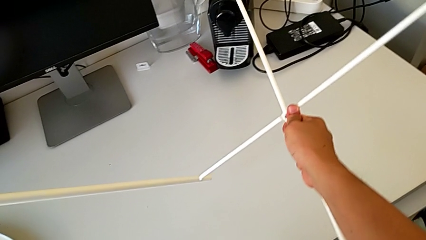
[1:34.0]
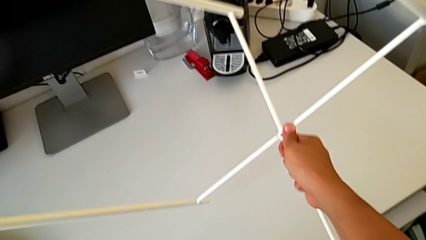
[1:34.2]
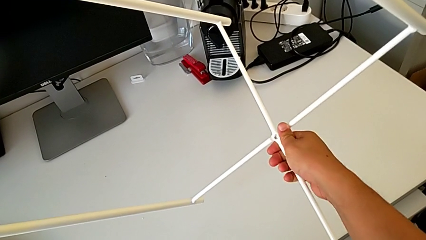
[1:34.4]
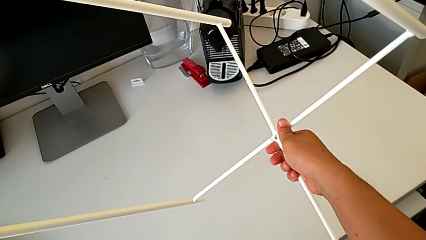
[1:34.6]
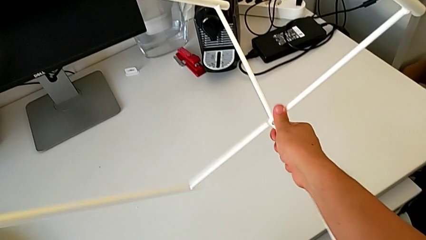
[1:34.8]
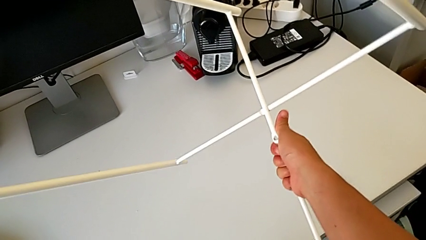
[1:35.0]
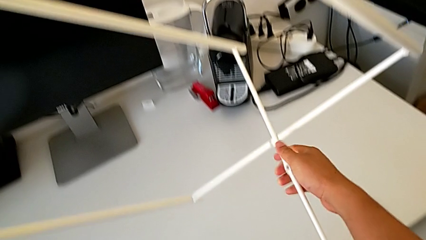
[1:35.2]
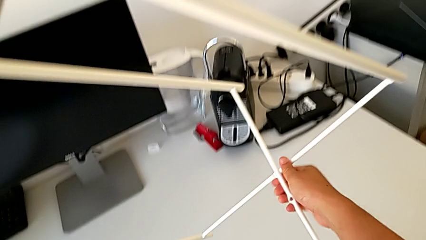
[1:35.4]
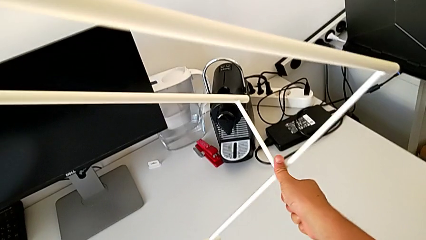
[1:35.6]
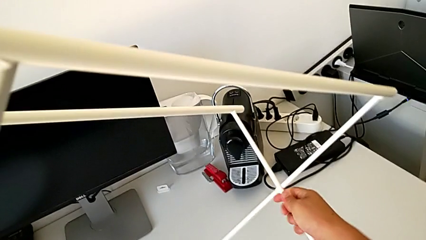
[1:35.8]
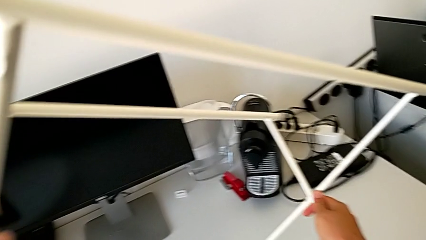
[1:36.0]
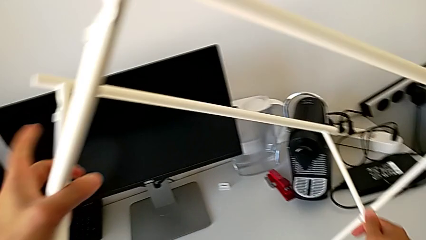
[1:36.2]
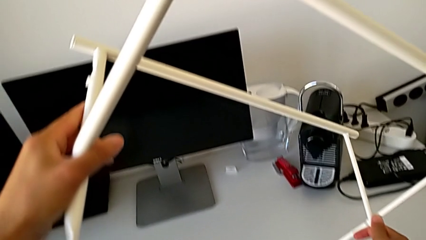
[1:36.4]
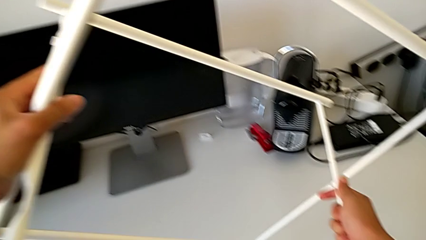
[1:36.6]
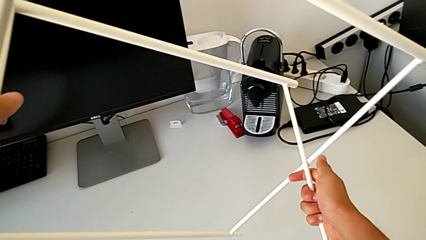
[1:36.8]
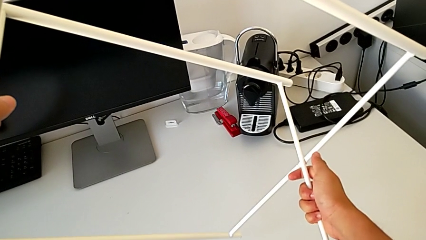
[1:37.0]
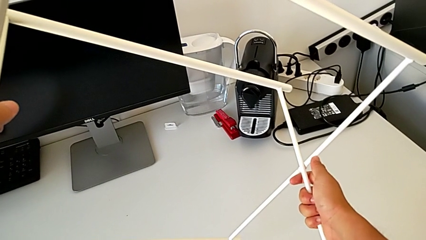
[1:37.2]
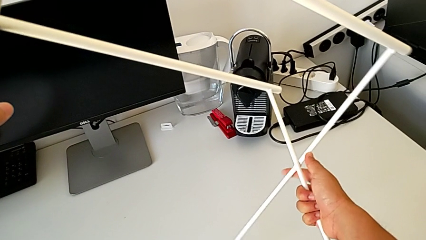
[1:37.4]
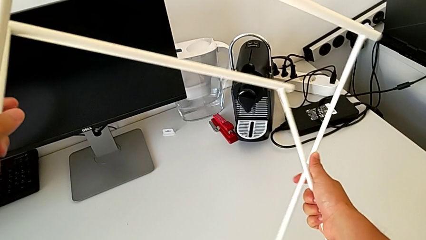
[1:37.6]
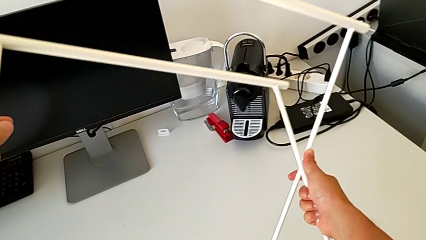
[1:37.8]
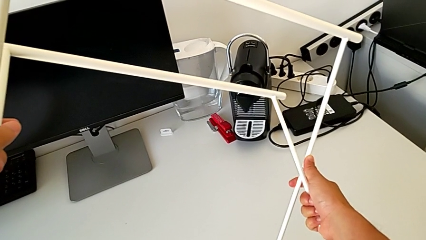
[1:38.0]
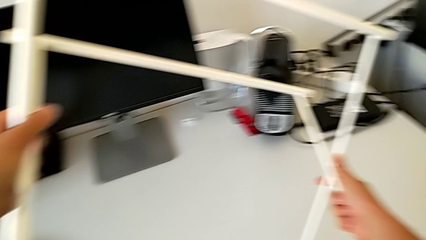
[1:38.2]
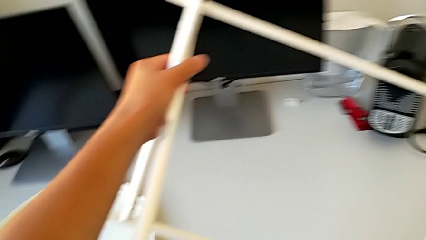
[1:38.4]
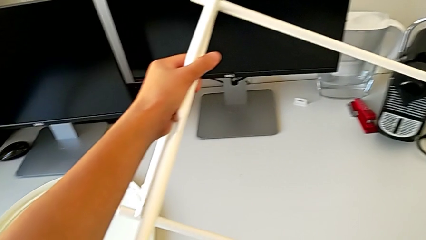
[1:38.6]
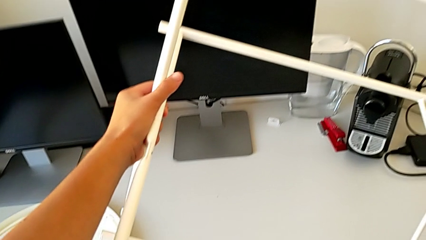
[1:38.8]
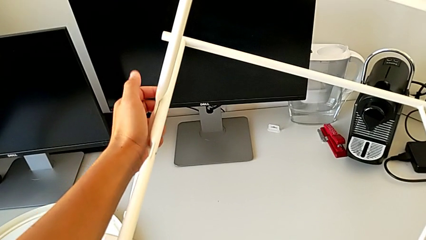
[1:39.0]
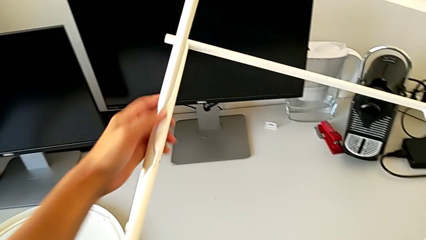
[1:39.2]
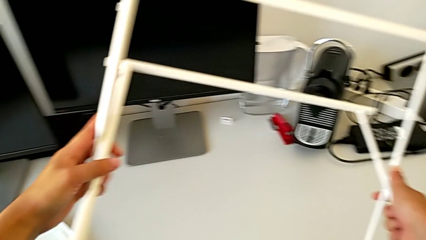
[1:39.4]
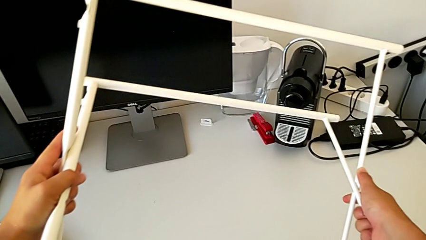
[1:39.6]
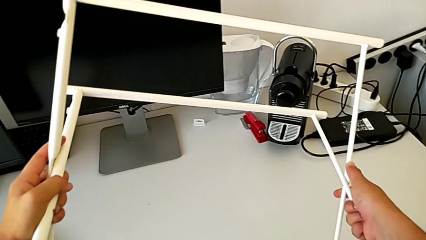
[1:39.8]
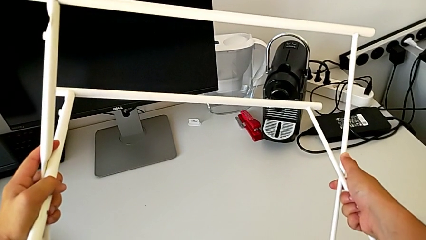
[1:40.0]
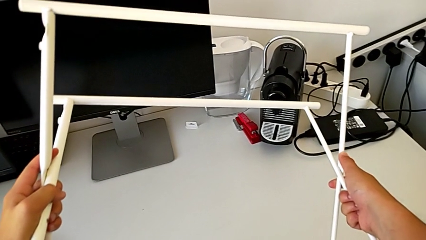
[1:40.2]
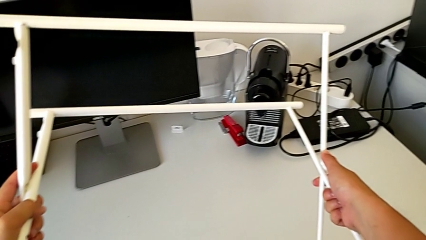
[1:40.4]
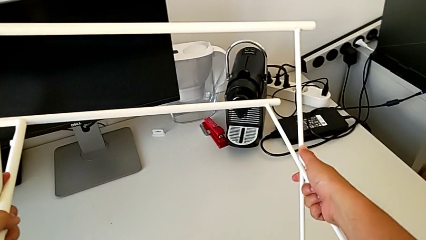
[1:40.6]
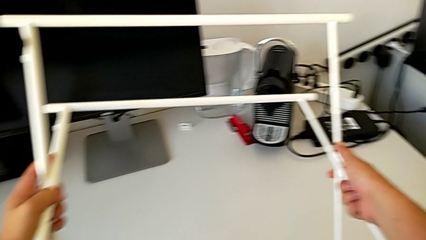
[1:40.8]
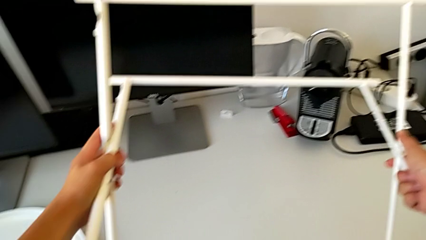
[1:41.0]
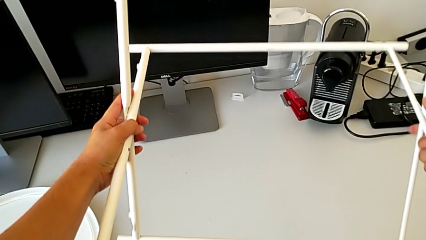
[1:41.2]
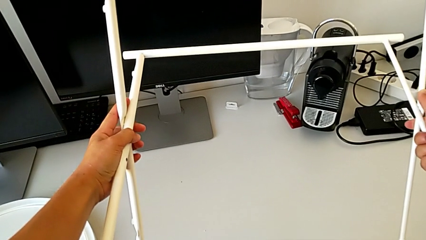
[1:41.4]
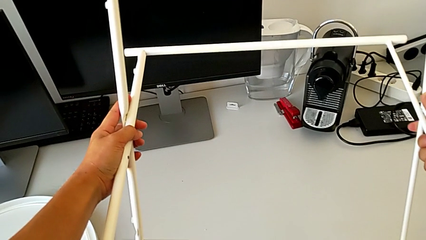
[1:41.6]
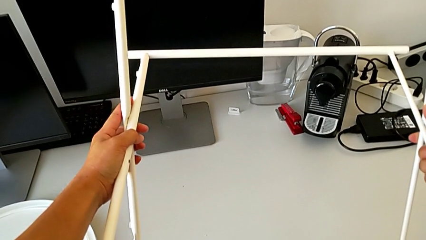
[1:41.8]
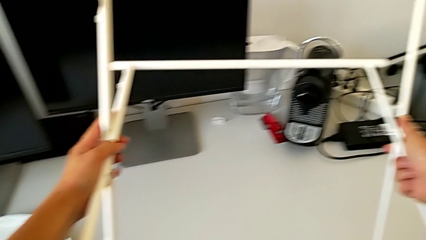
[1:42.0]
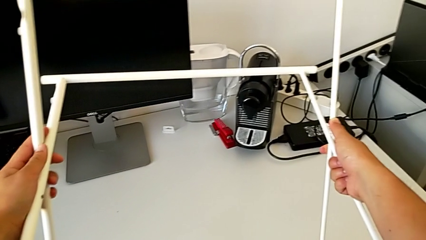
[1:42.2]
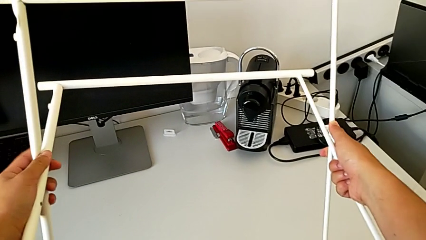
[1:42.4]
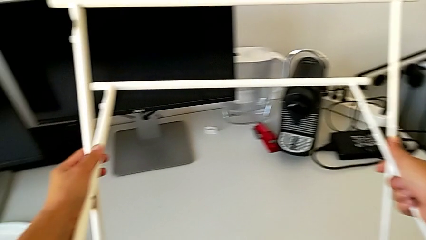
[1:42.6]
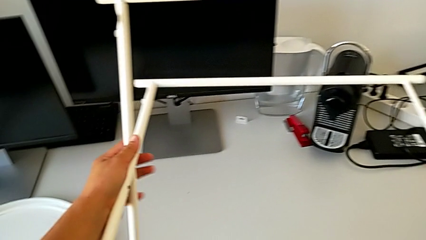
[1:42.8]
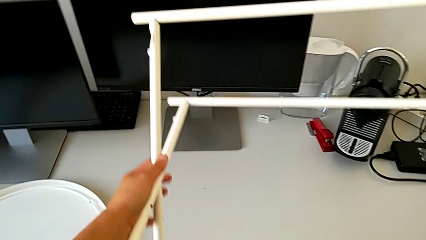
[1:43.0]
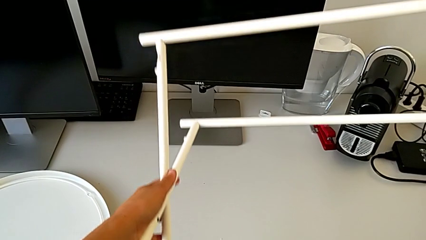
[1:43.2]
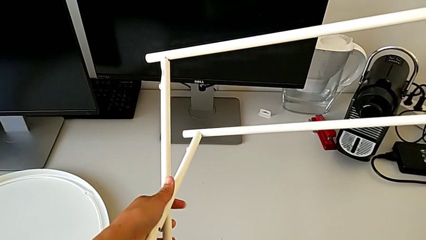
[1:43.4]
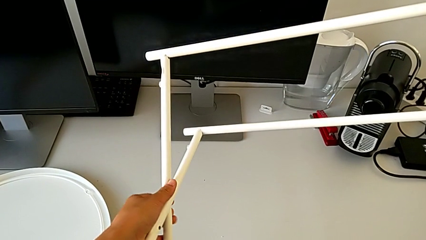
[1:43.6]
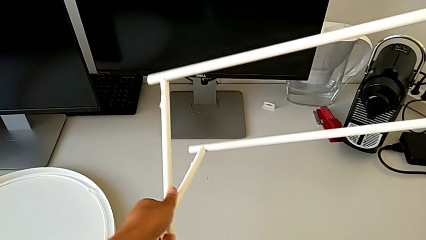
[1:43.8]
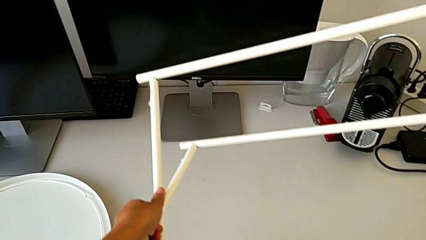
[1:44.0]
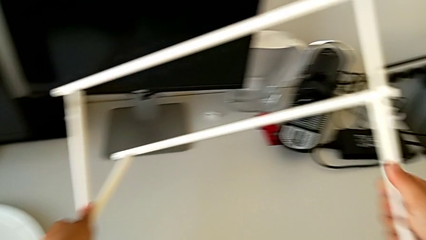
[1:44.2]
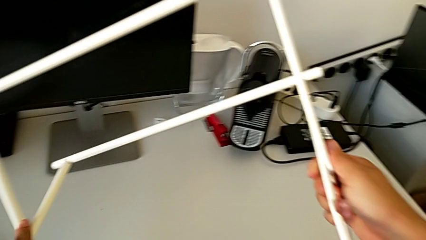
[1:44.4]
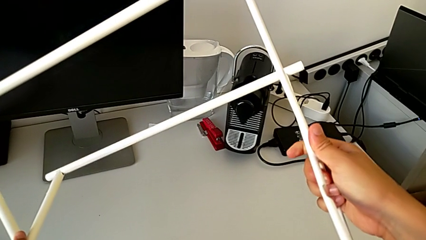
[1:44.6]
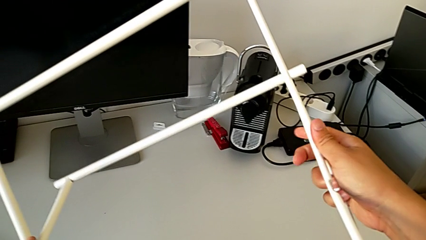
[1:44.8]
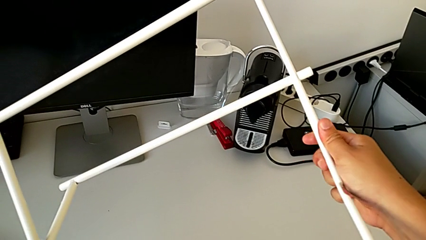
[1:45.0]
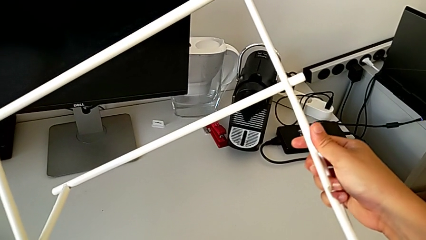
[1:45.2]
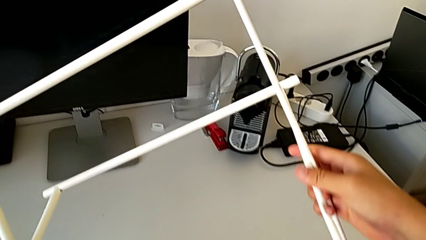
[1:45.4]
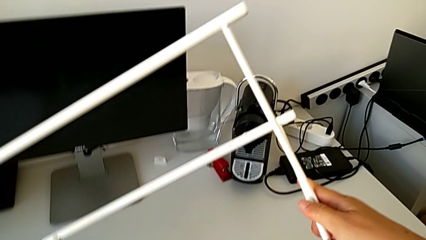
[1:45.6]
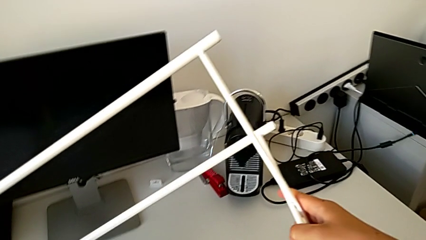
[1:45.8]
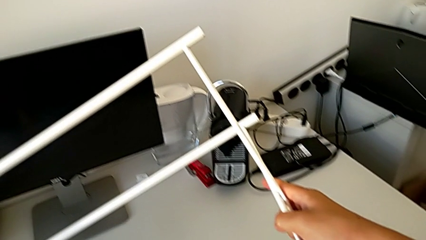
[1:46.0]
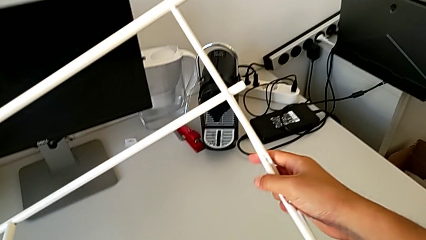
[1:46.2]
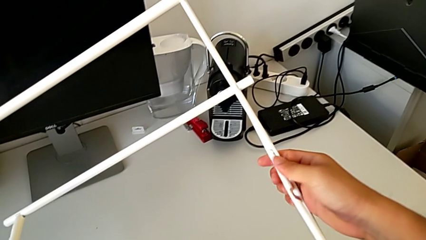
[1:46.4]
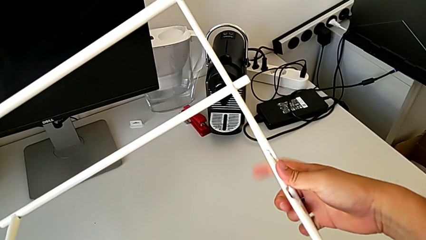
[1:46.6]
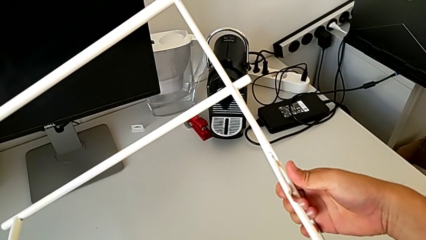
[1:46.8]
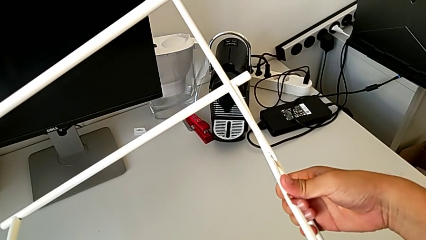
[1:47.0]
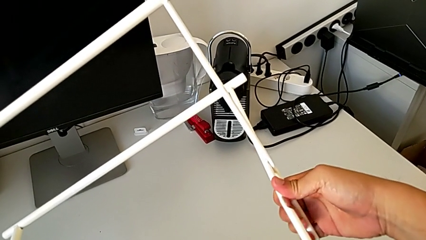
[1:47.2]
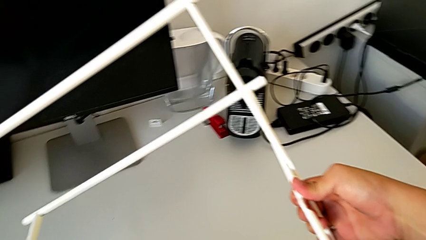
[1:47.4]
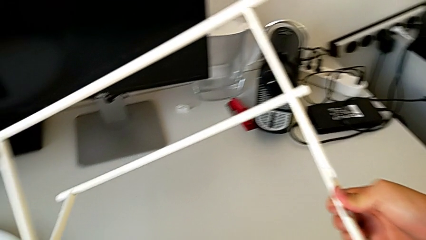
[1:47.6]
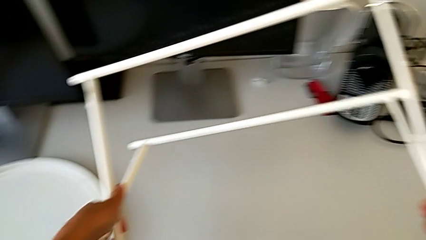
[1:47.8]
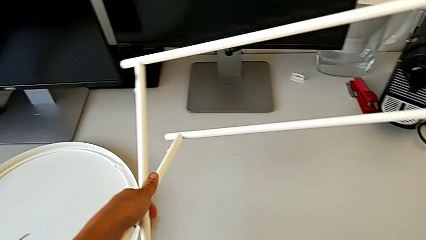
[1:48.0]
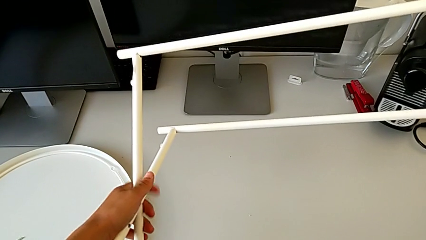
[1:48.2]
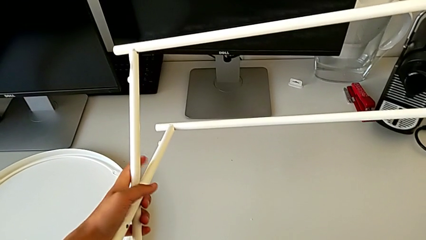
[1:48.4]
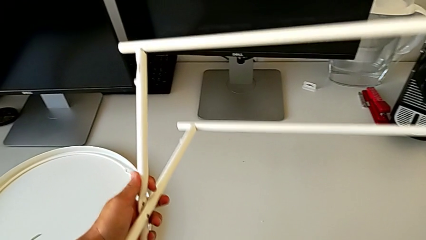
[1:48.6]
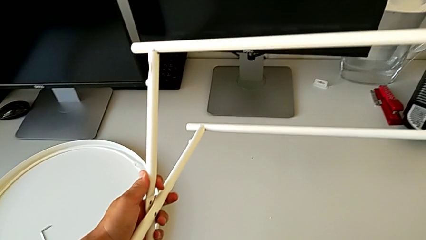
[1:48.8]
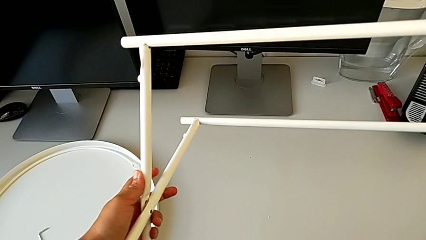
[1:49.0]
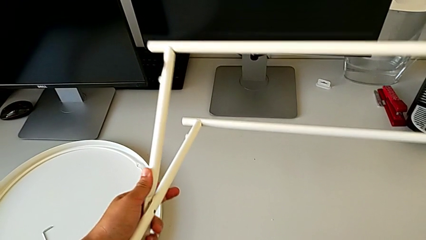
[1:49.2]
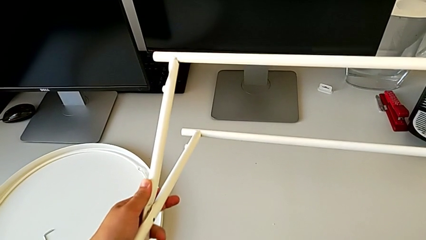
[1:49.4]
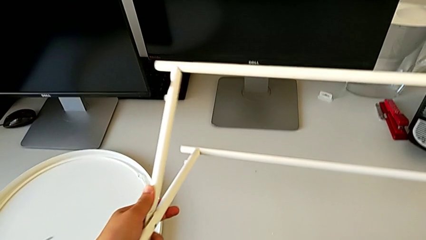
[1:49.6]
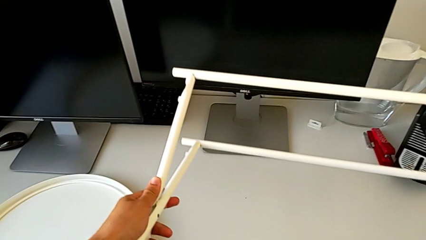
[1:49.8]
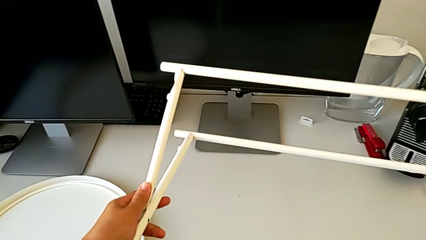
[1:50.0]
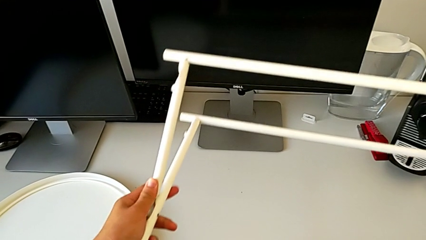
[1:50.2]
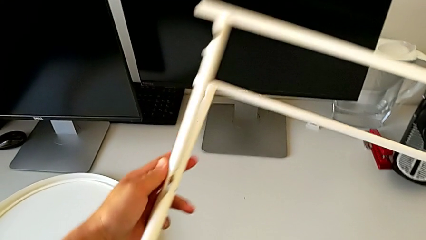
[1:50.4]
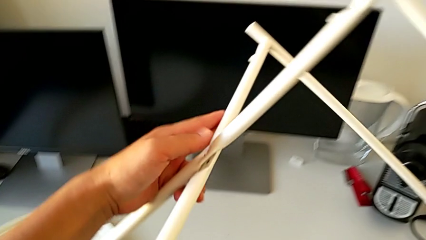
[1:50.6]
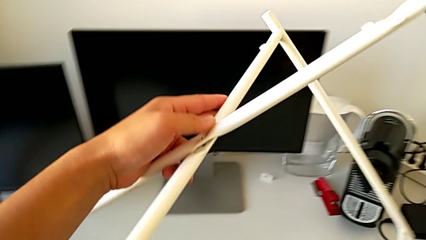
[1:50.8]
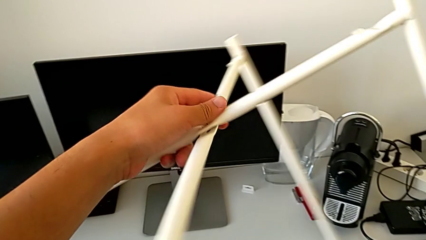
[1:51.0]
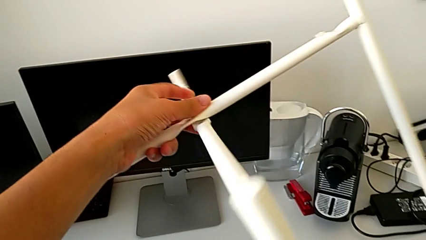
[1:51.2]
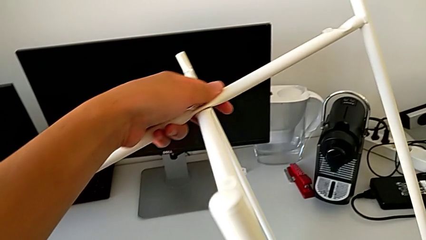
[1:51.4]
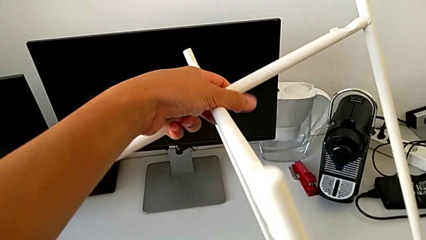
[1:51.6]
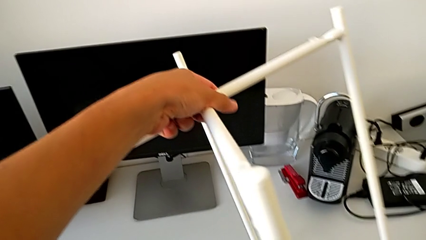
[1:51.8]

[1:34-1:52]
The camera wearer is failing to disassemble the legs. They keep wrongly disassembling the leg and wrongly rotate it.
